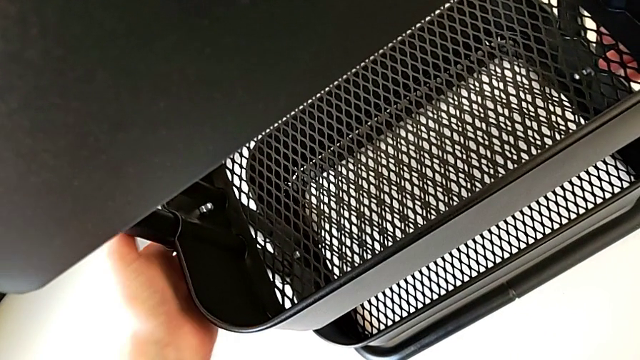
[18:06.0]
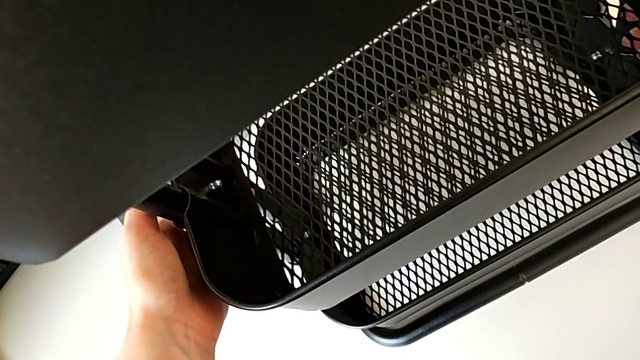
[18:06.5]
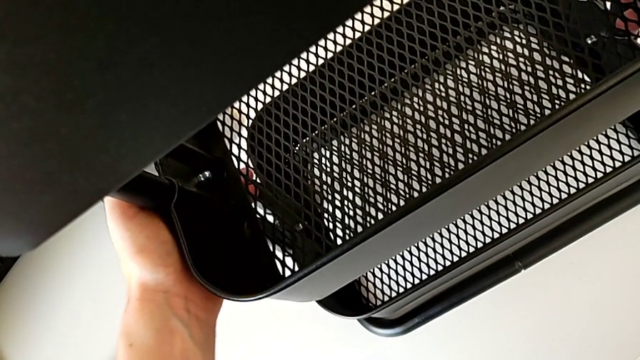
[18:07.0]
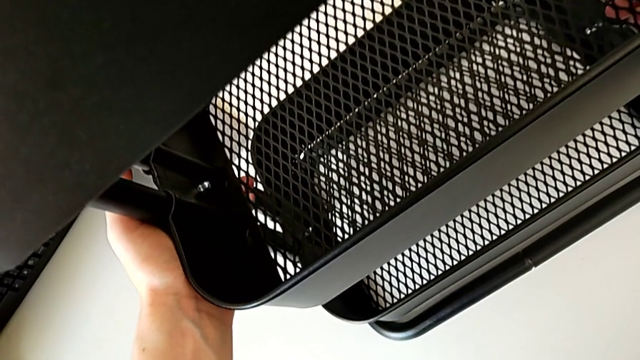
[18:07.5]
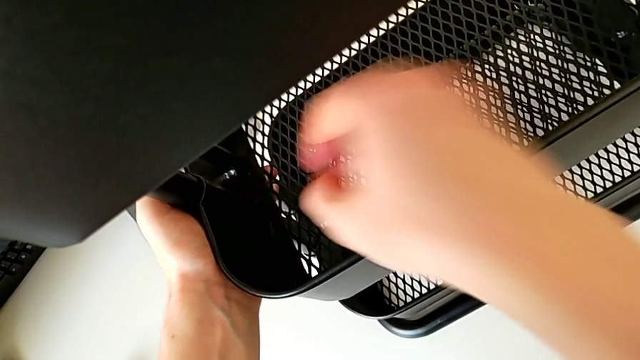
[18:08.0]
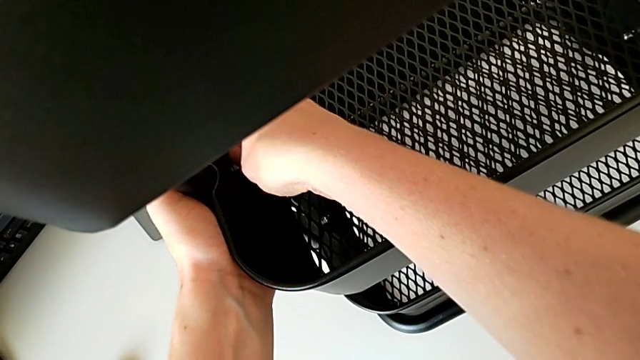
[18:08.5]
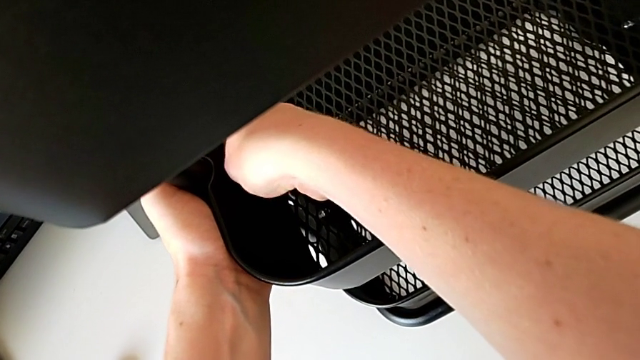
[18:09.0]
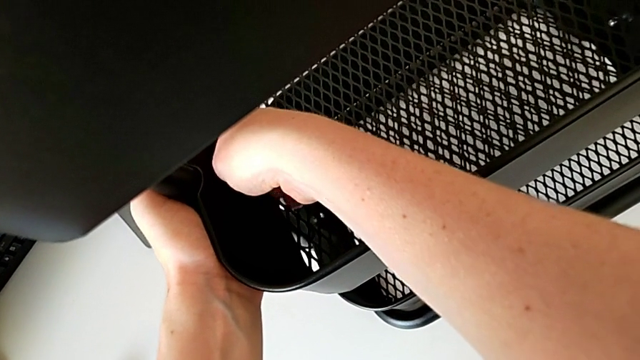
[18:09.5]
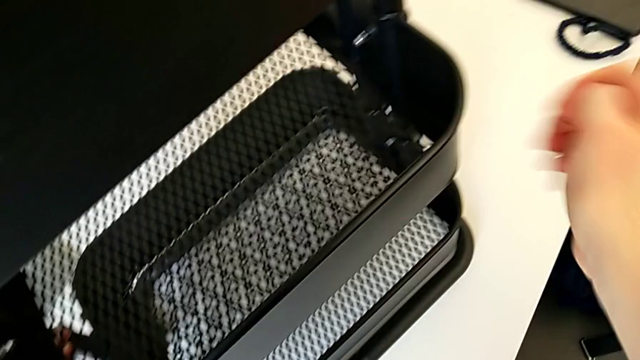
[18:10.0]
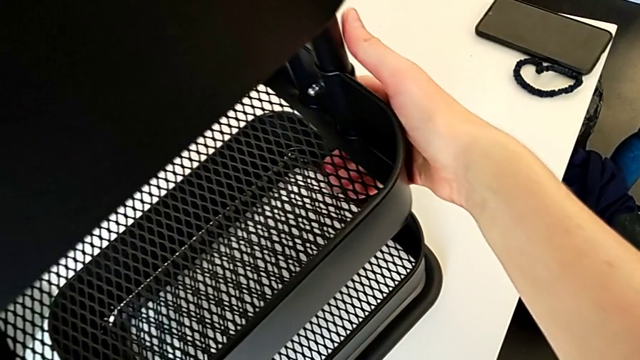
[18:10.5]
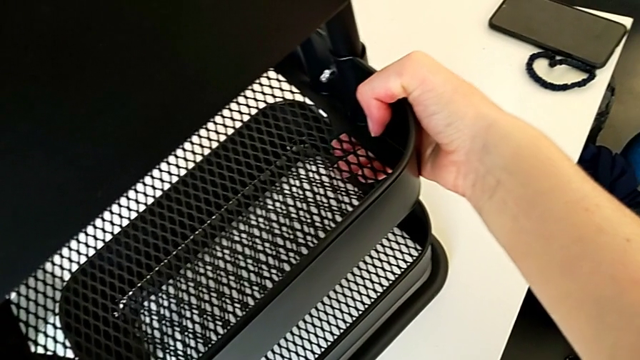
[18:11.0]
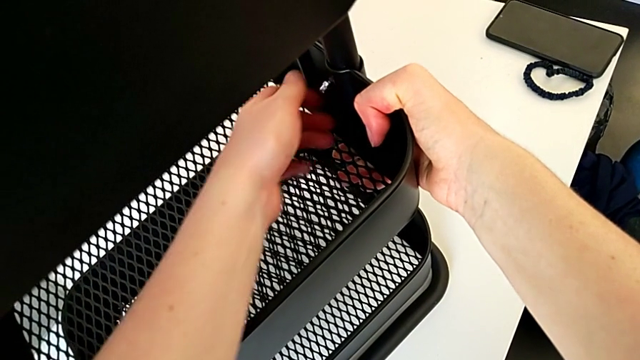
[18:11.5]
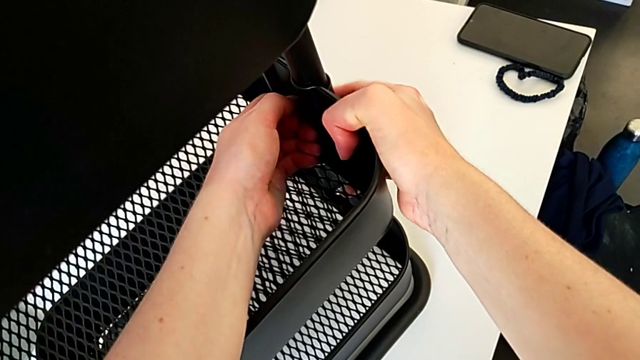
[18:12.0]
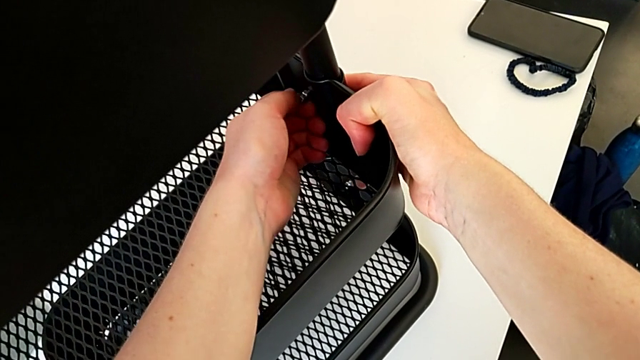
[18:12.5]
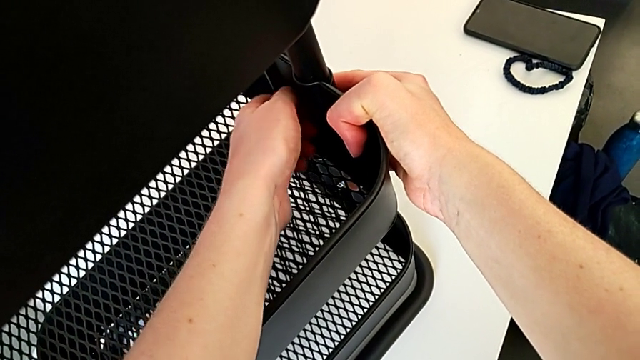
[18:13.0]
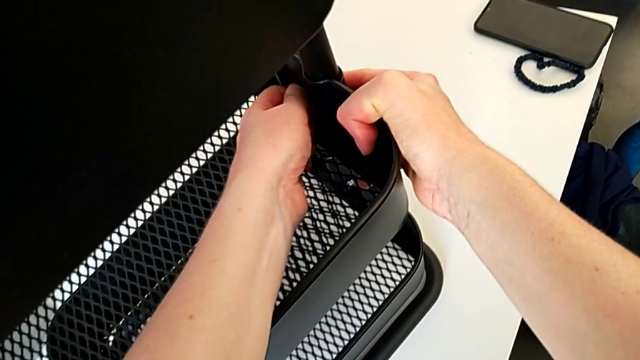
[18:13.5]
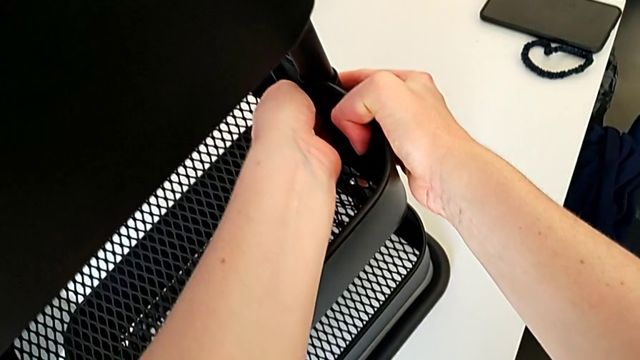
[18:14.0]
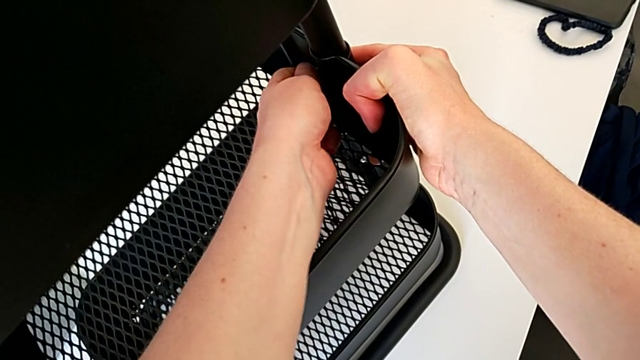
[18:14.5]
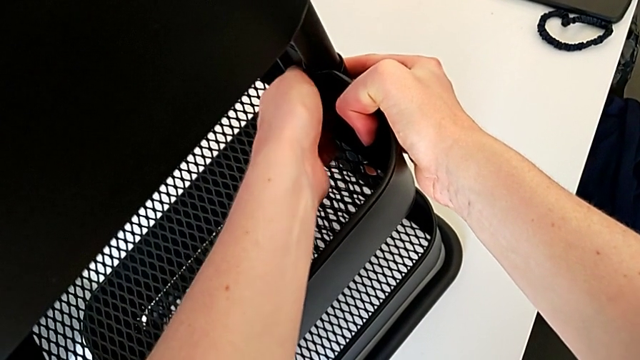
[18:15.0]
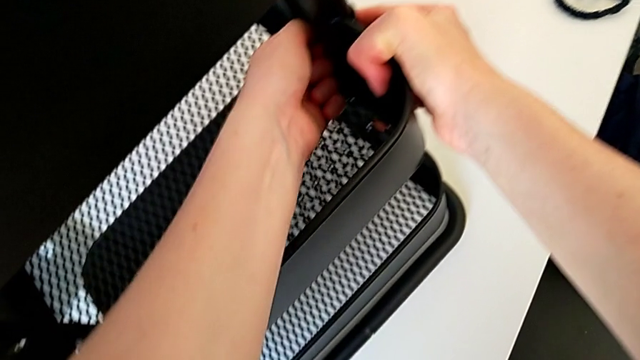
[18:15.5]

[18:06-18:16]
The camera wearer is screwing the third bracket into place. They grab the grid tray, screw the hexagon cap nut, grab the grid tray and screw the hexagon cap nut.

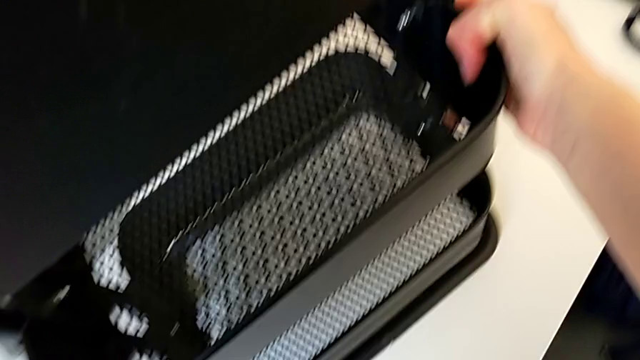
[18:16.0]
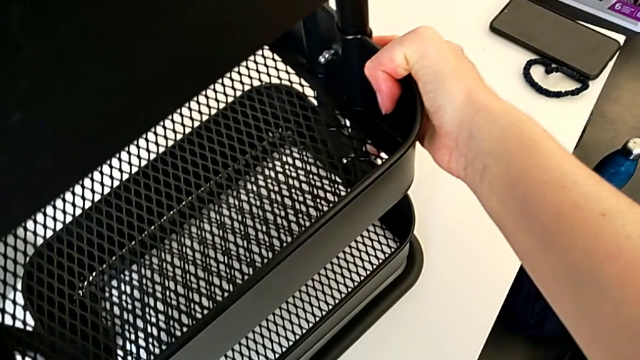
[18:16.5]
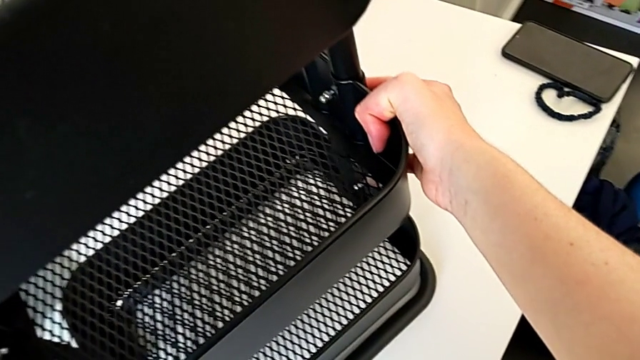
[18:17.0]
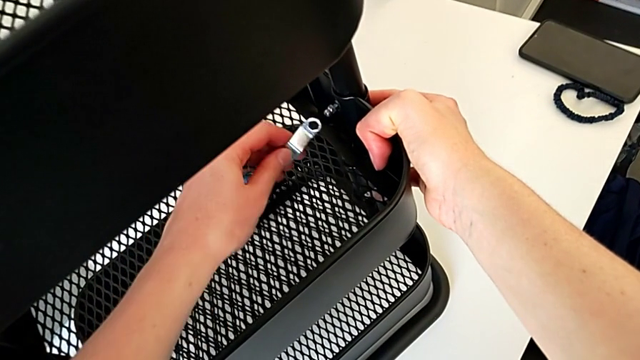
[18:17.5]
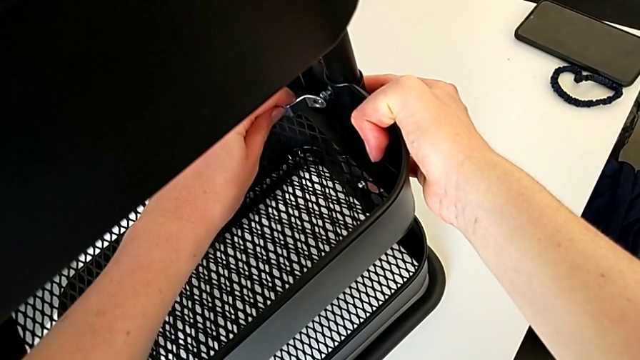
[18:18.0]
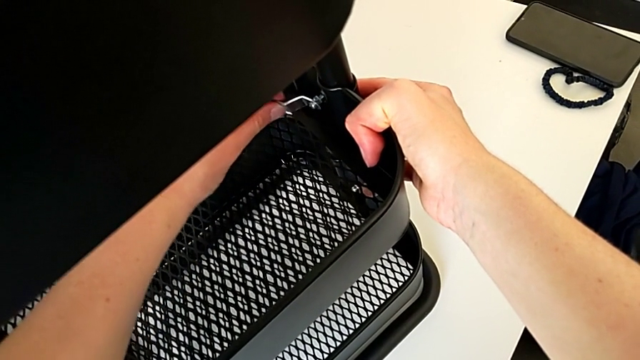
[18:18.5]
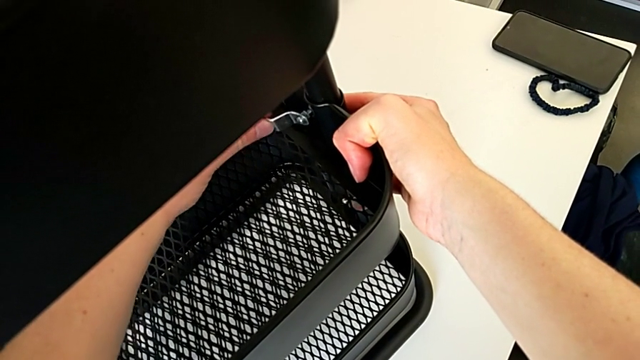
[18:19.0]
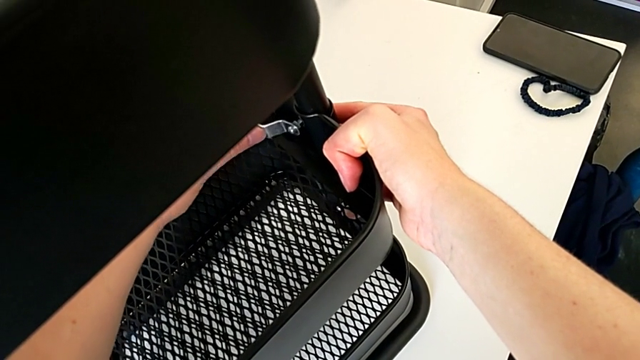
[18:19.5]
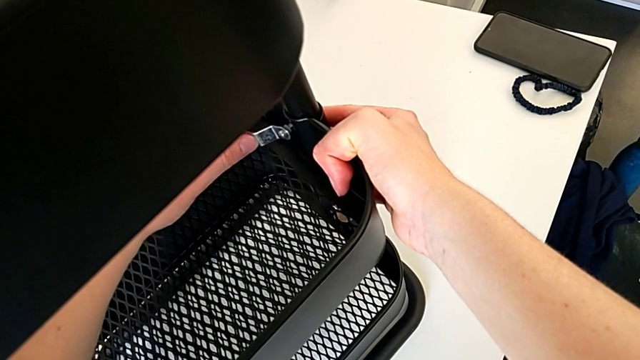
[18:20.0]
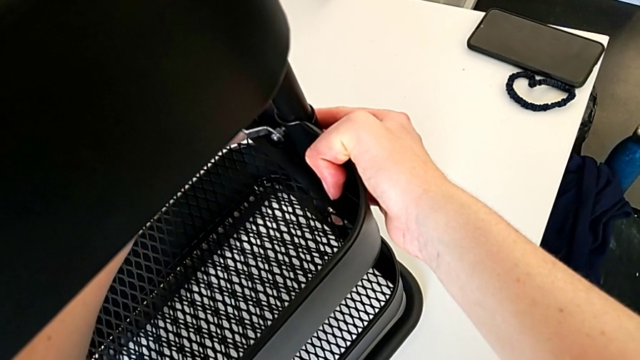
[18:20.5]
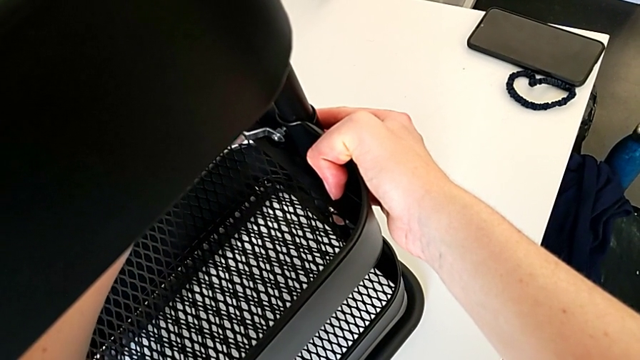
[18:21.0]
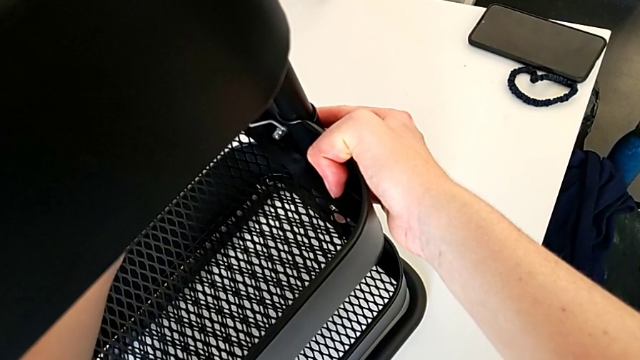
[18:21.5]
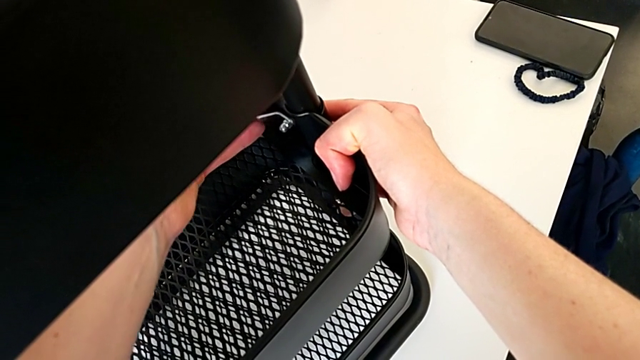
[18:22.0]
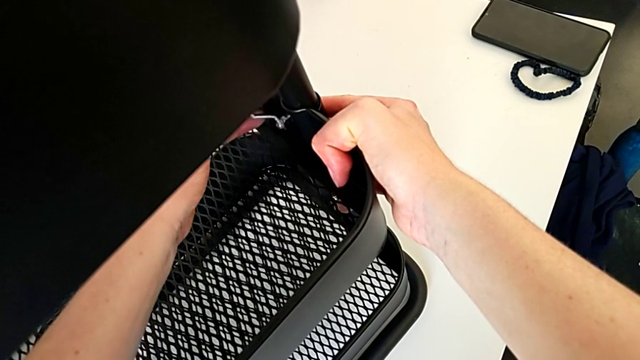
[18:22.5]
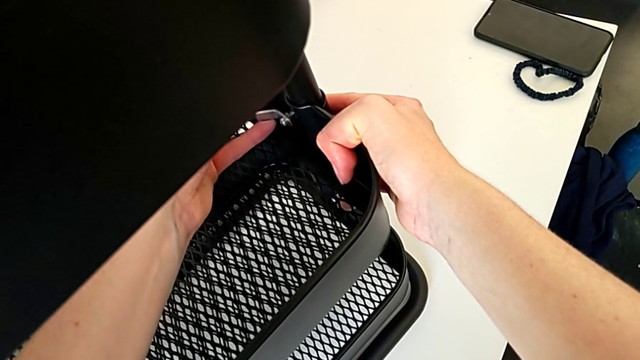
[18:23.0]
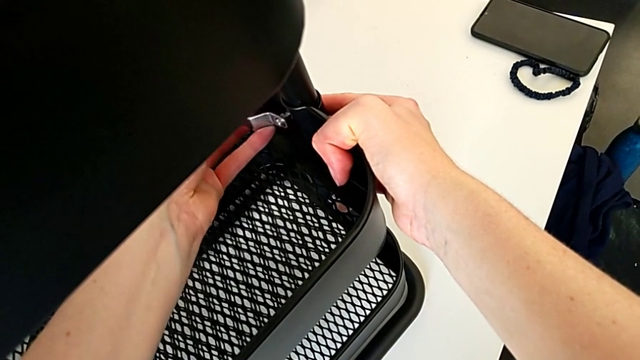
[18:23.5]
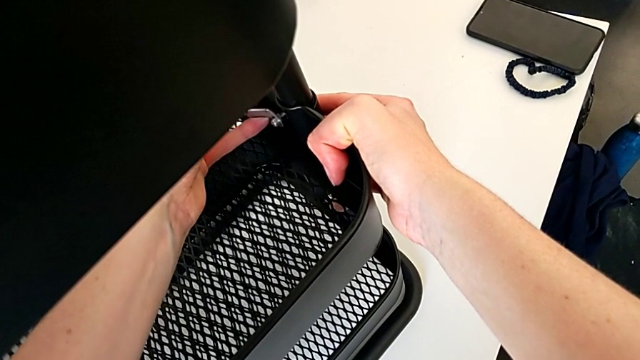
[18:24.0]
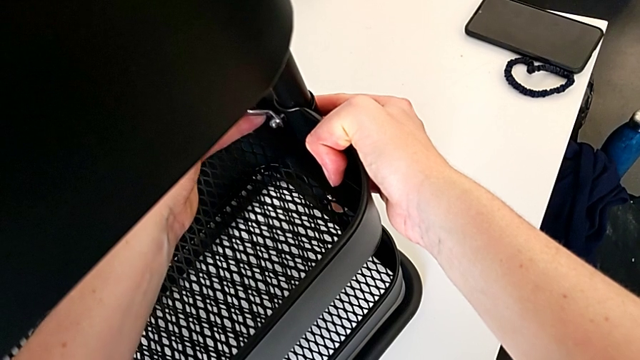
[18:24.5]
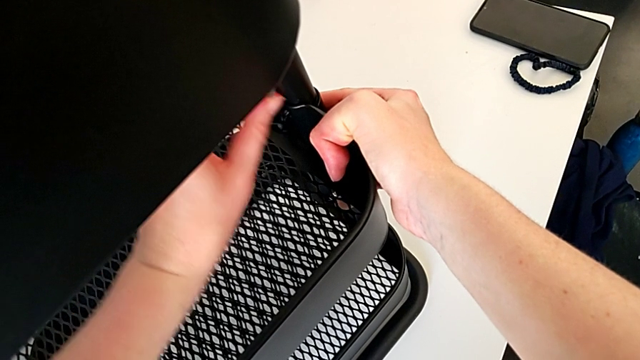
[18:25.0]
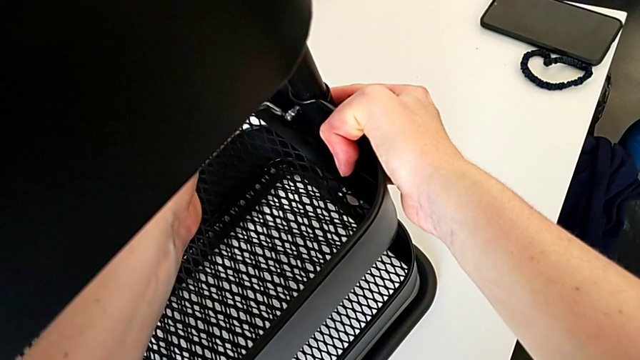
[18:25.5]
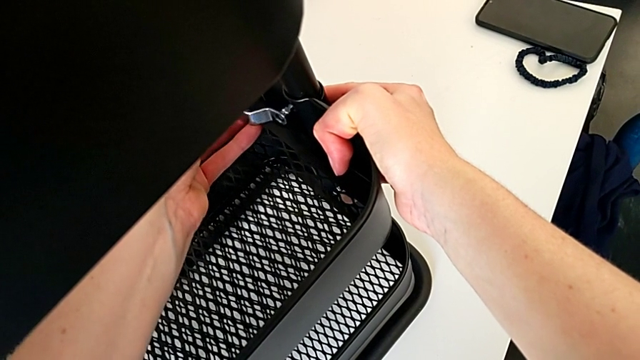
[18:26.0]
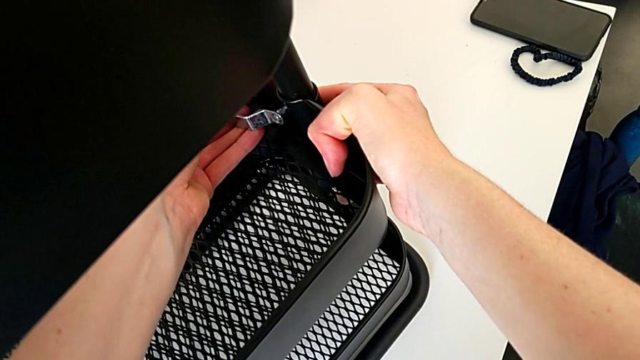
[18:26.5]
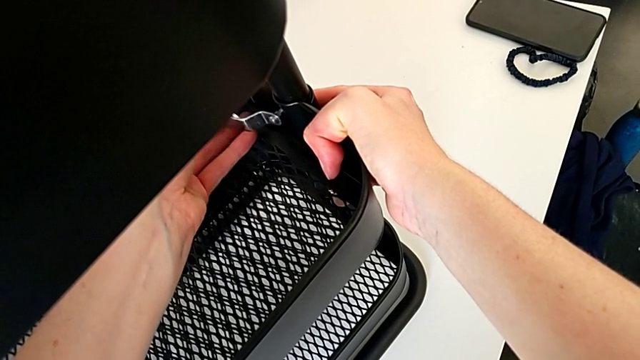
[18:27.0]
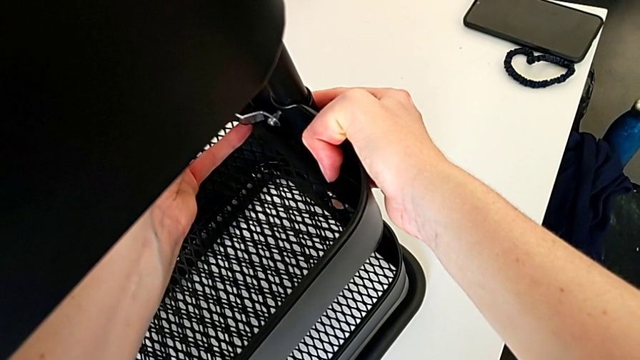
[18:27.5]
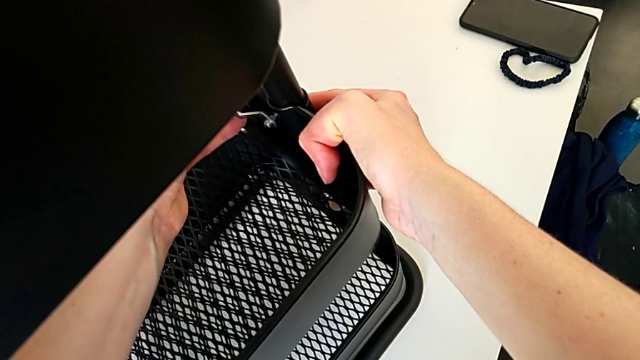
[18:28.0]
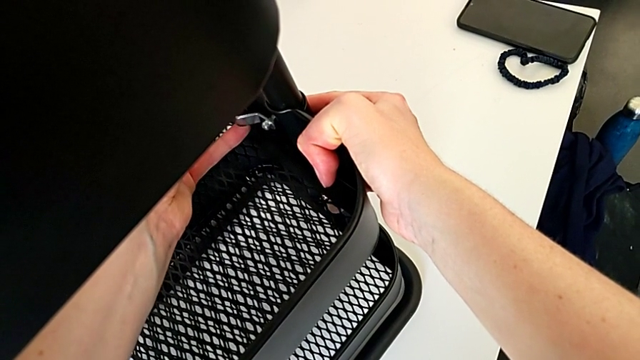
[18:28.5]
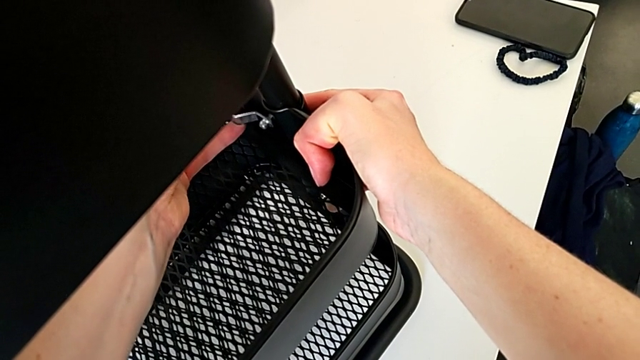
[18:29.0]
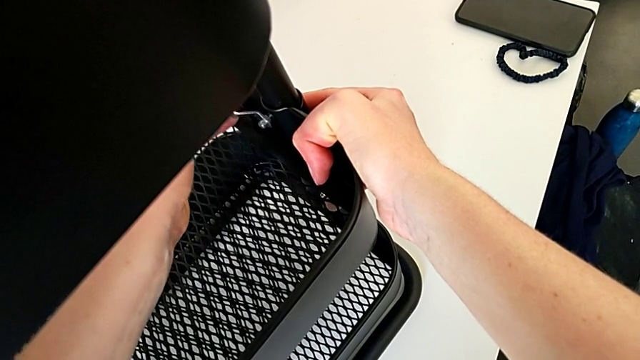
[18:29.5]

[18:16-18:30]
The camera wearer is screwing the third bracket into place. They grab the hexagonal wrench, insert it, screw the hexagon cap nut, withdraw the hexagonal wrench, insert it and screw the hexagon cap nut.
